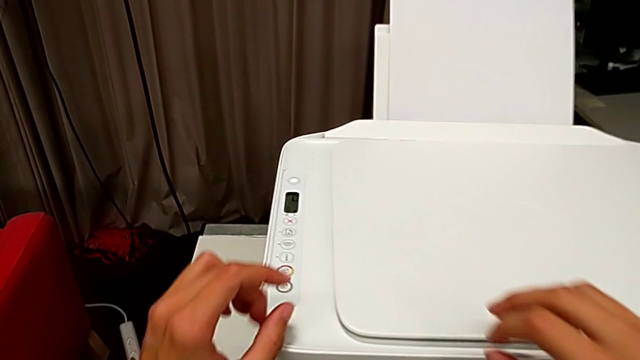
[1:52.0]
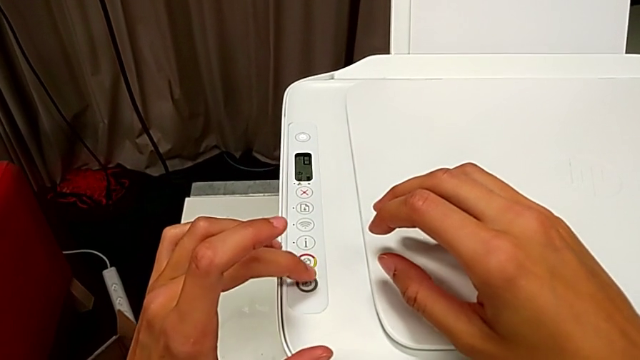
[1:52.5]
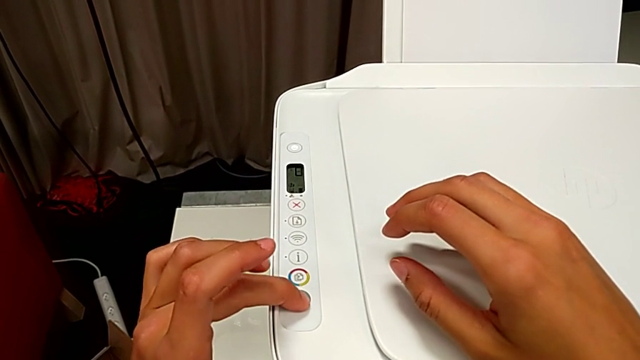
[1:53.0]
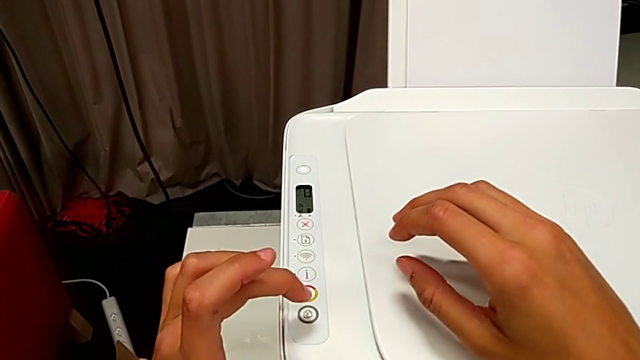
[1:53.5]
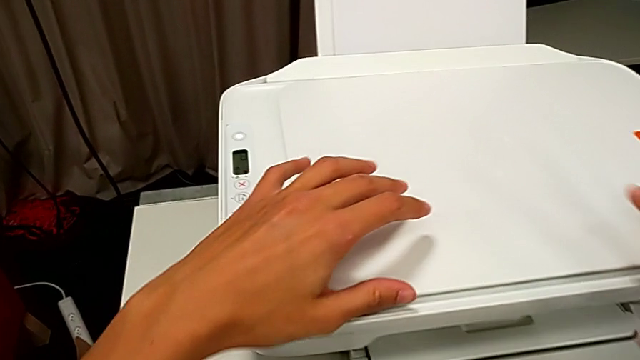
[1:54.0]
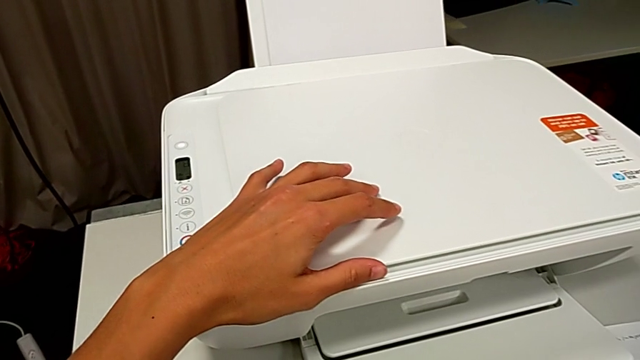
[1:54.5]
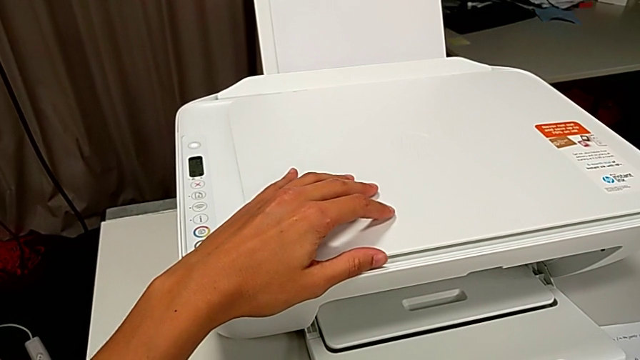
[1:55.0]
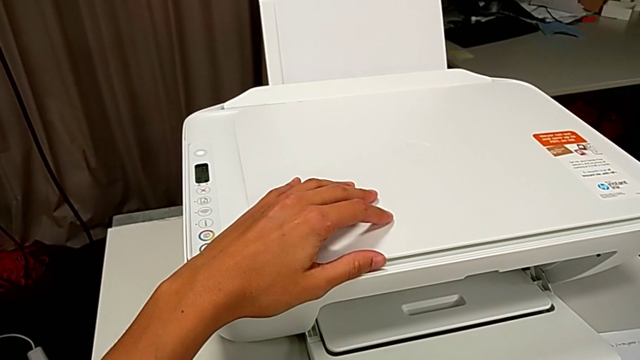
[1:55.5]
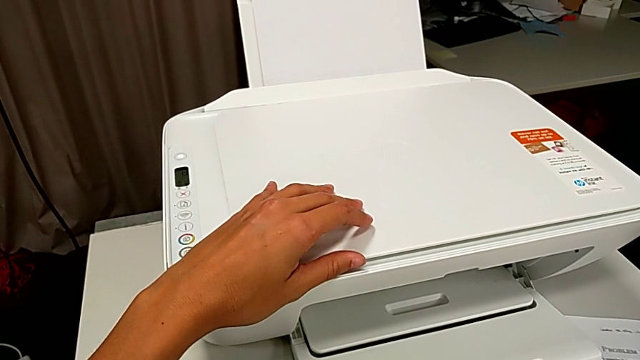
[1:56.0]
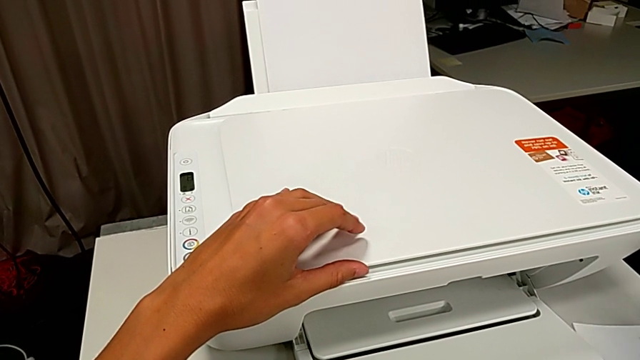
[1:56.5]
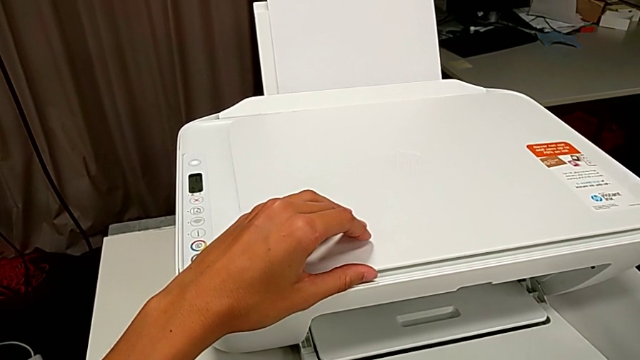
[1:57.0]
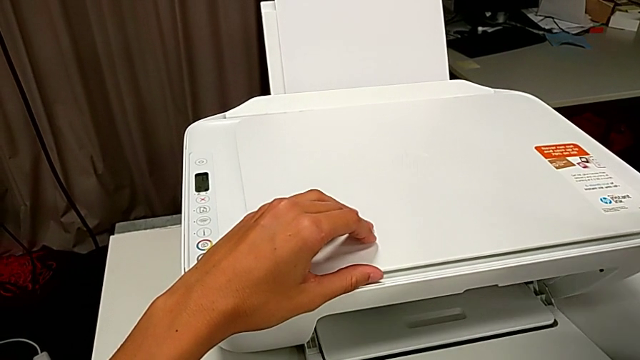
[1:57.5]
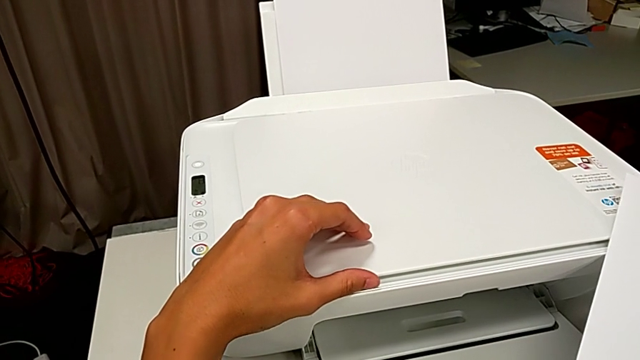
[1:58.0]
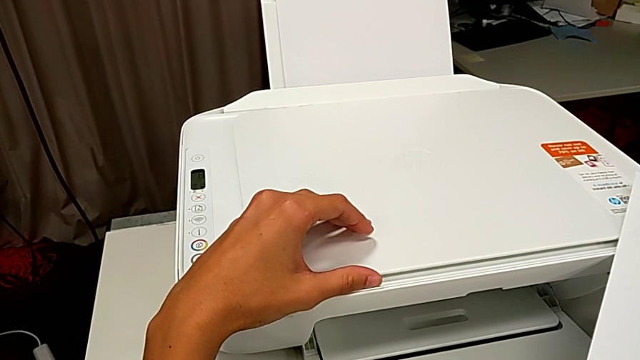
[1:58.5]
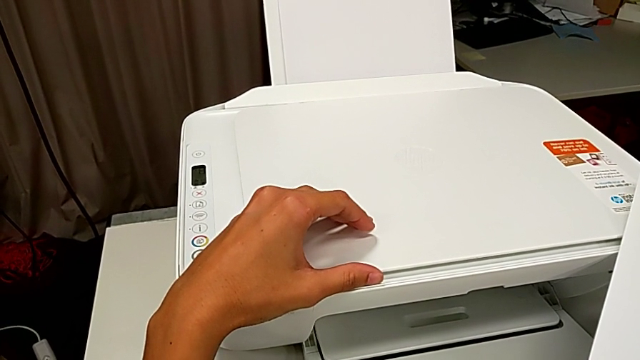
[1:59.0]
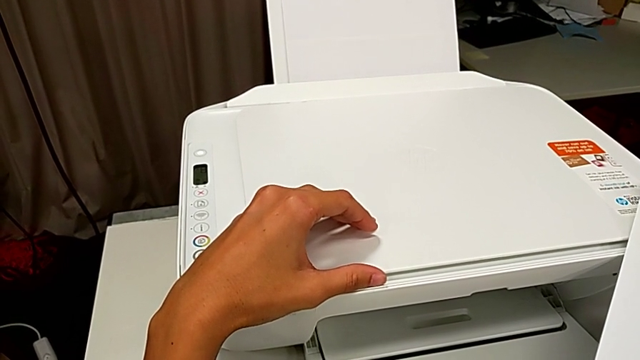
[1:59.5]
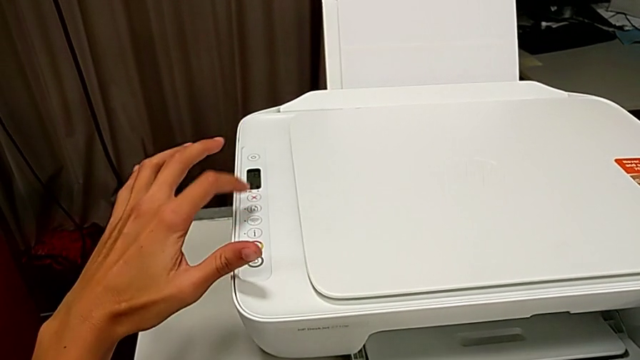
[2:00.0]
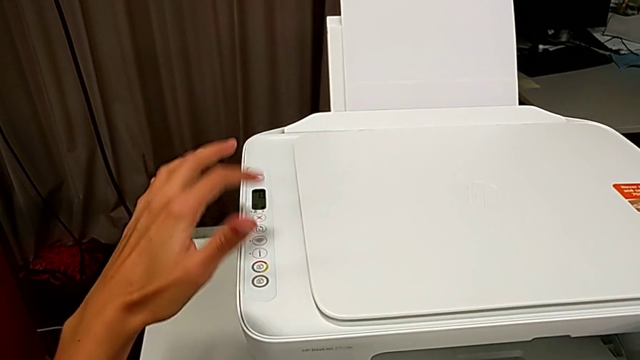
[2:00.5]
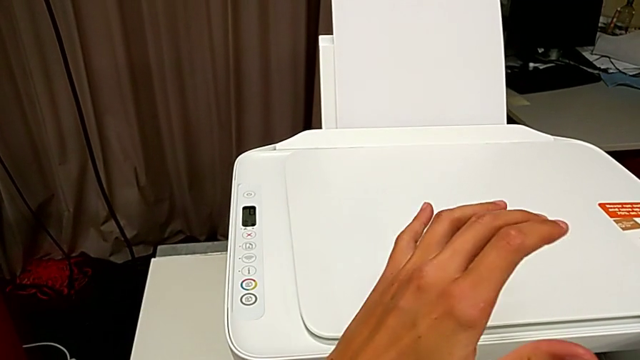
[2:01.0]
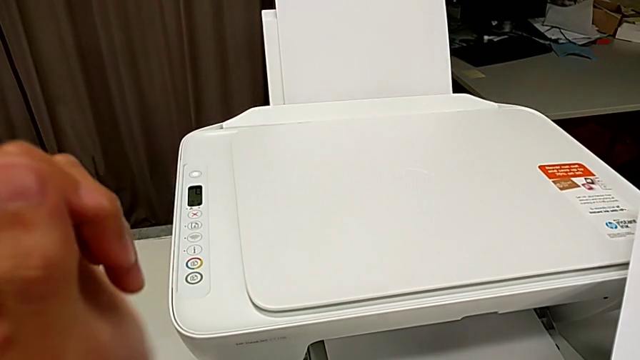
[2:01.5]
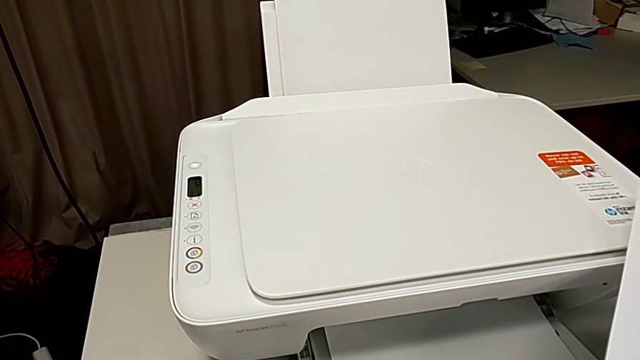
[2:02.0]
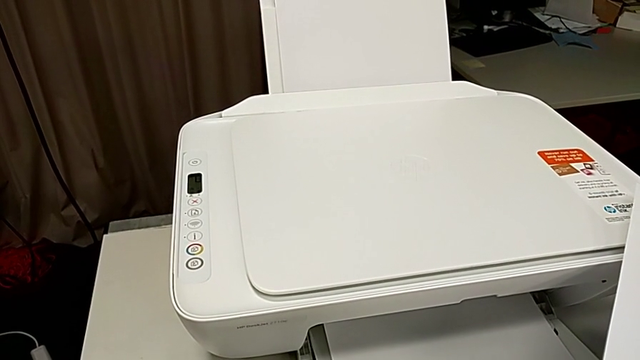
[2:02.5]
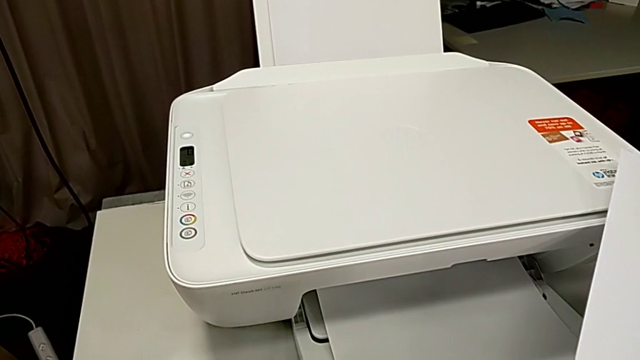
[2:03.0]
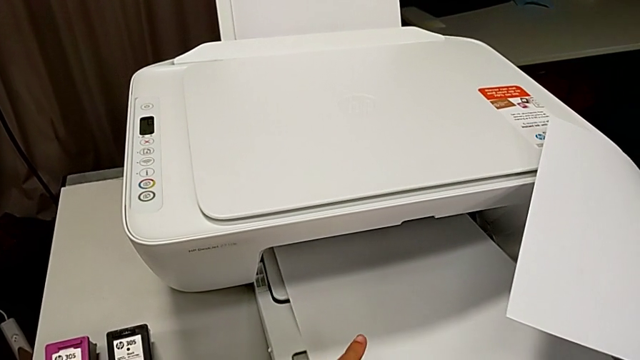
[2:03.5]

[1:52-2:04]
The camera wearer is pressing the button to make a copy. They push the button, grab the copy and push the button.

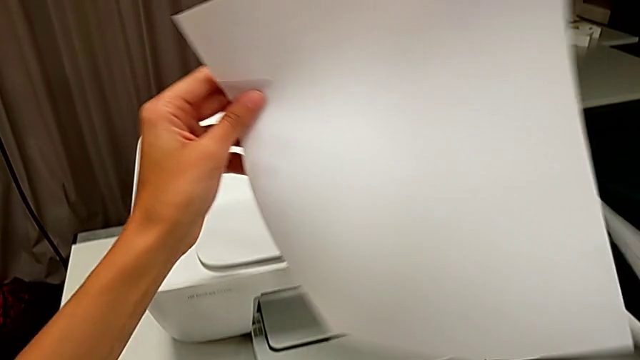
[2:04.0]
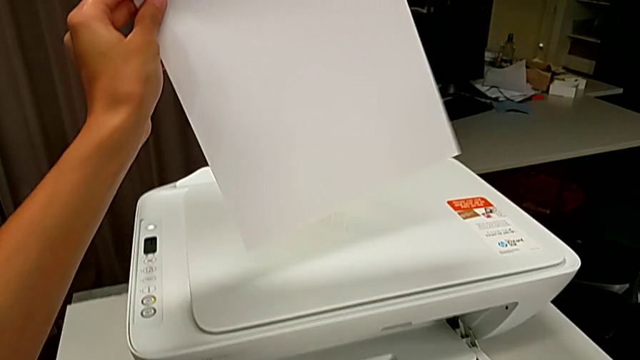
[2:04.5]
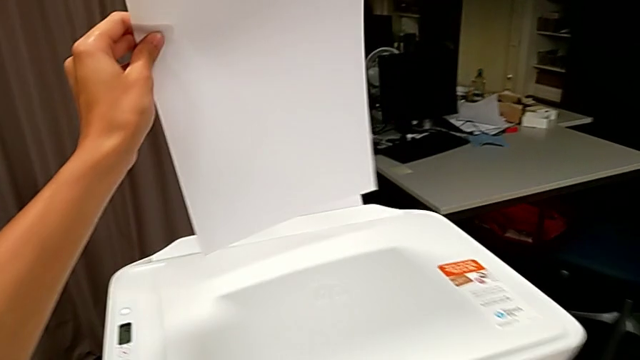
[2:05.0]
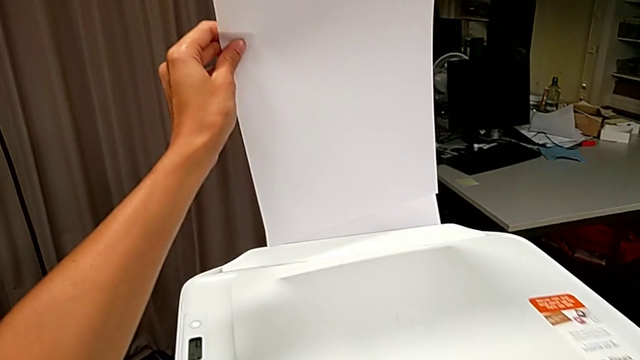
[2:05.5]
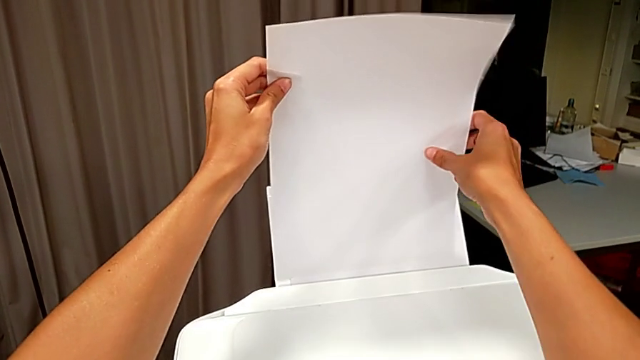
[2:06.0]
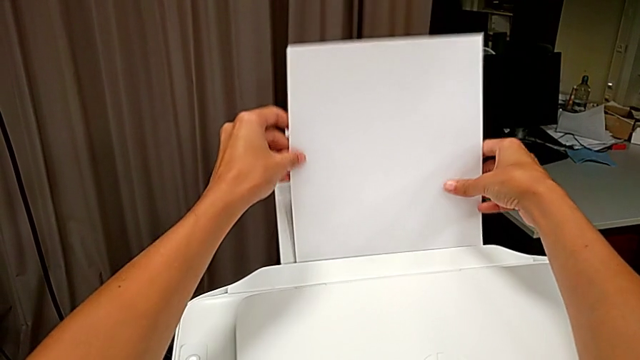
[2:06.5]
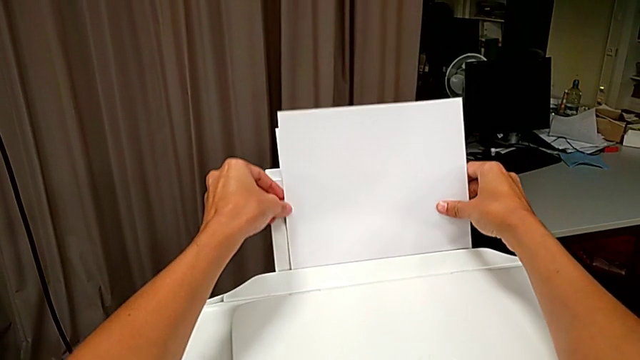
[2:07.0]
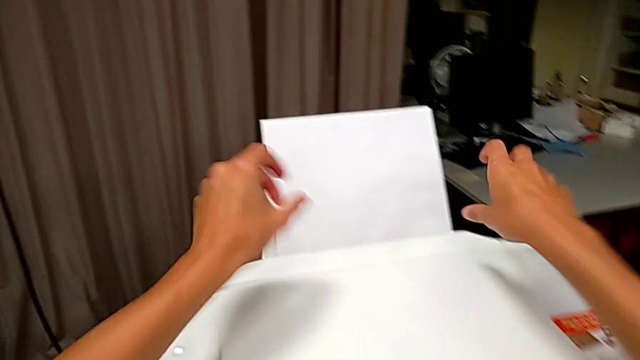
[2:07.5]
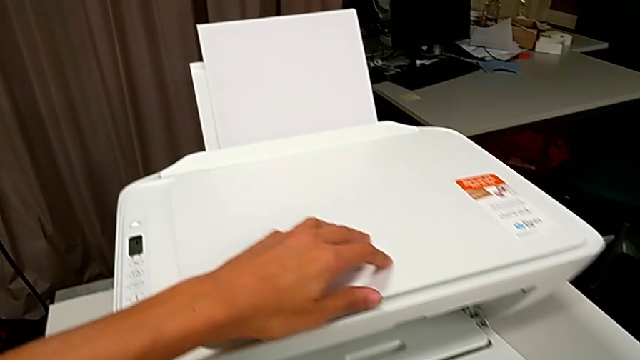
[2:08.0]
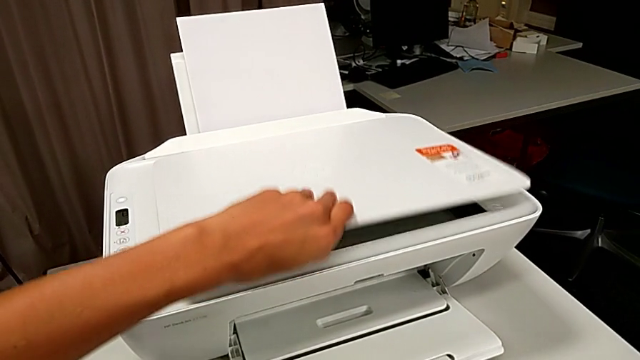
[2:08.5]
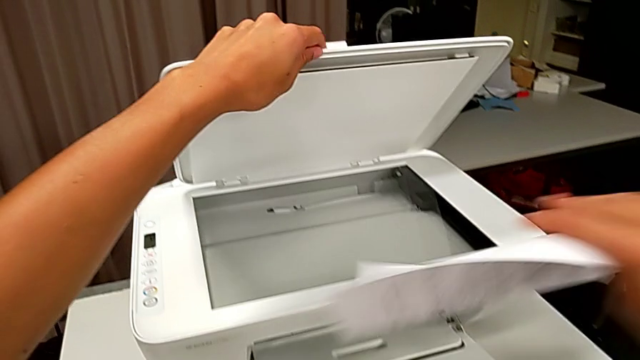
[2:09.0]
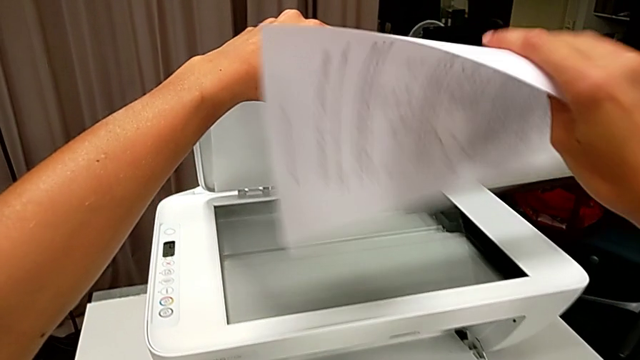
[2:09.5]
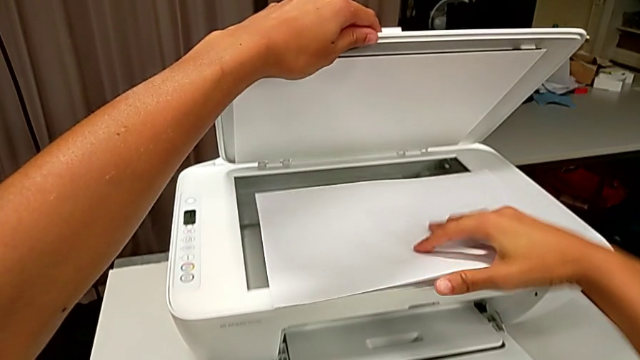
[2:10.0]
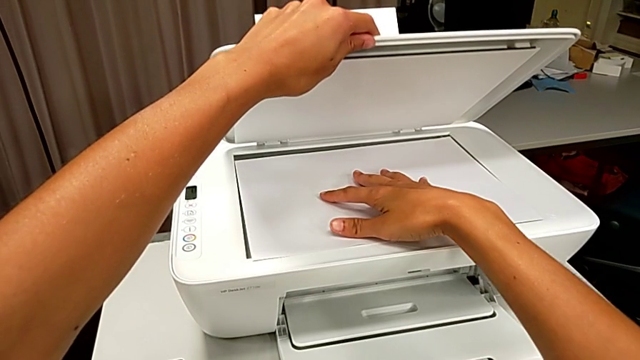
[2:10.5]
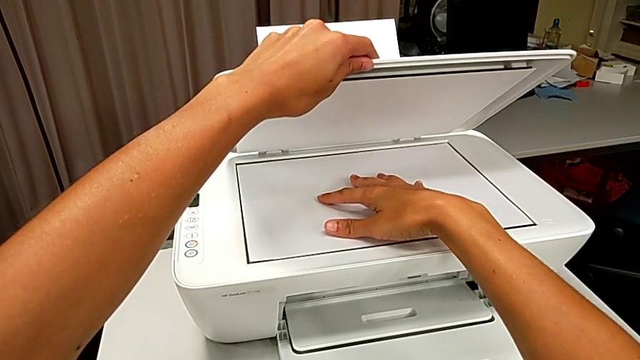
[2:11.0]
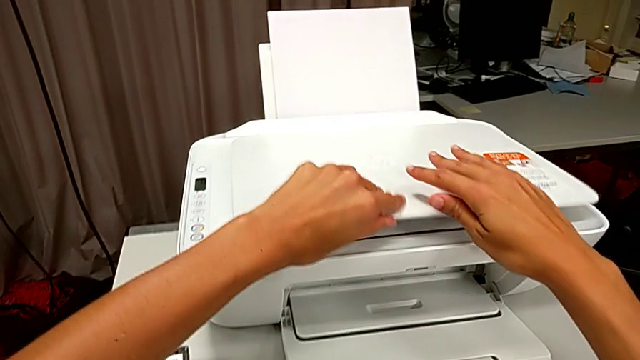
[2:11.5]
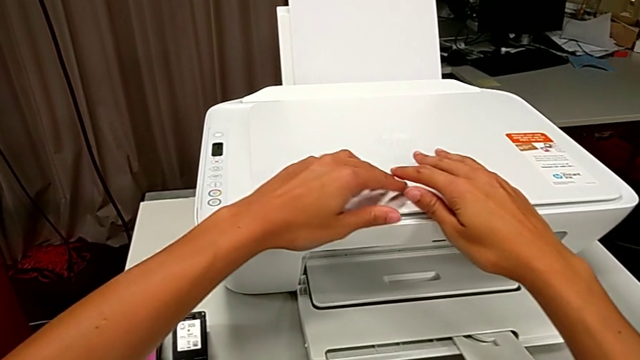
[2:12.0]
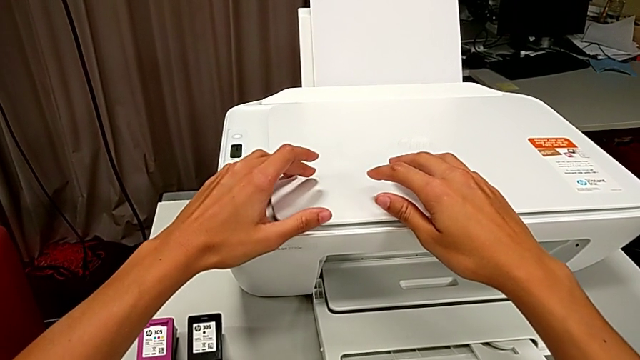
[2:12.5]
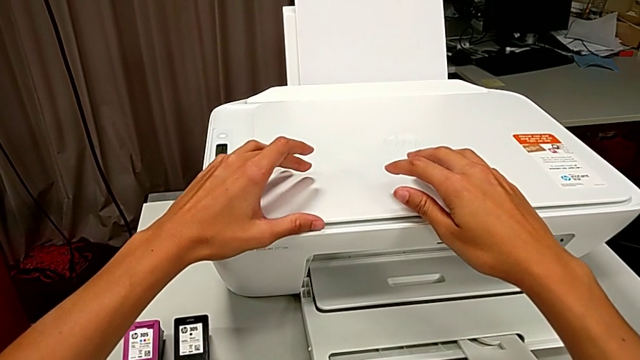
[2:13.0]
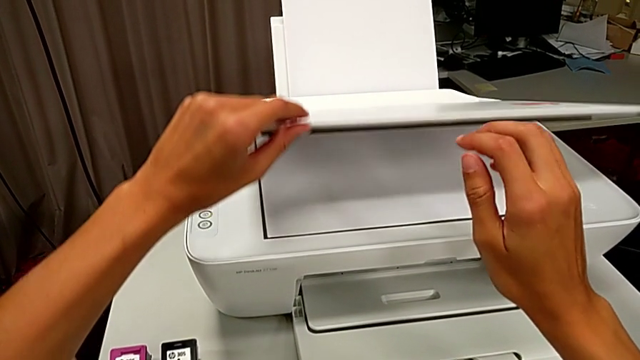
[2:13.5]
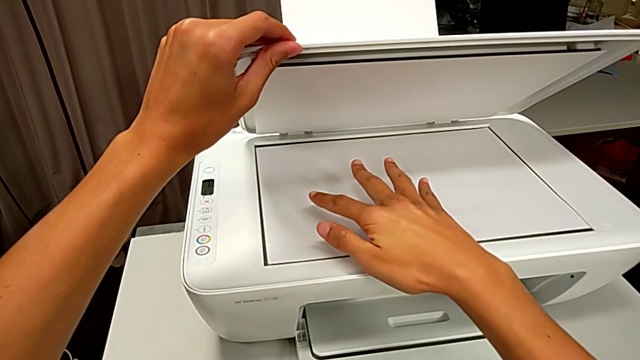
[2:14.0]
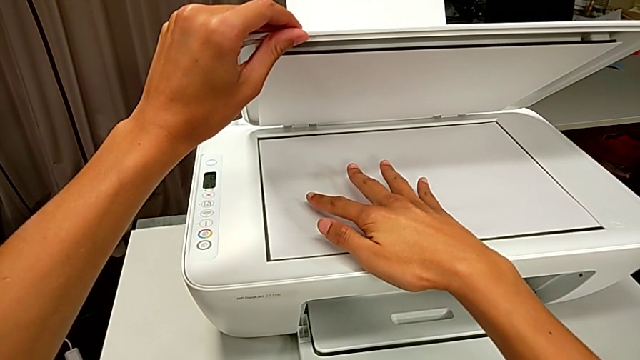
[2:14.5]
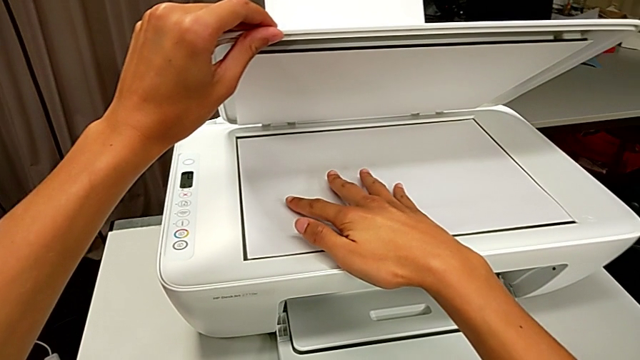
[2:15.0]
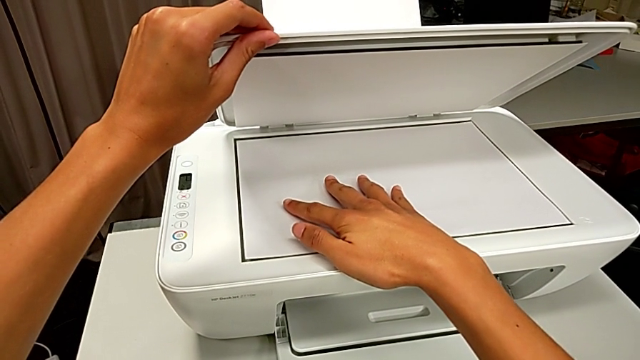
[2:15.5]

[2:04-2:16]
The camera wearer is pressing the button to make a copy. They grab the copy, place it, open the copy gate, place the copy, close the copy gate and open it.
